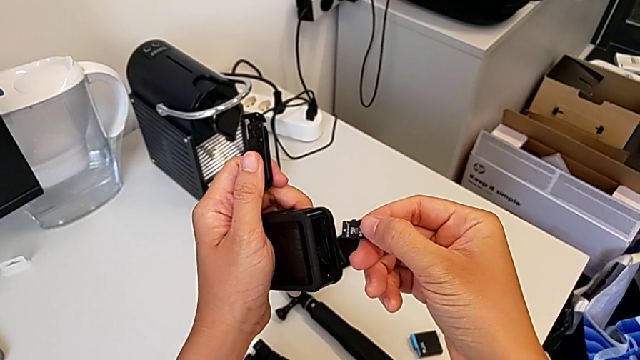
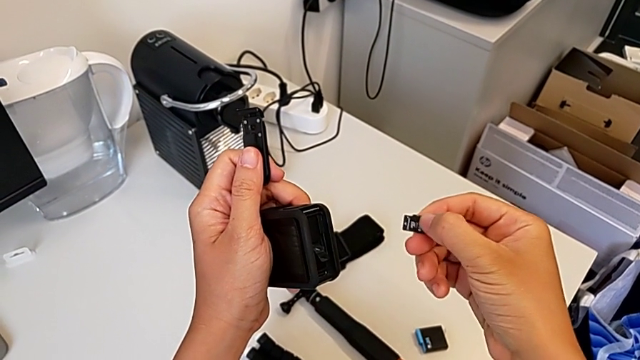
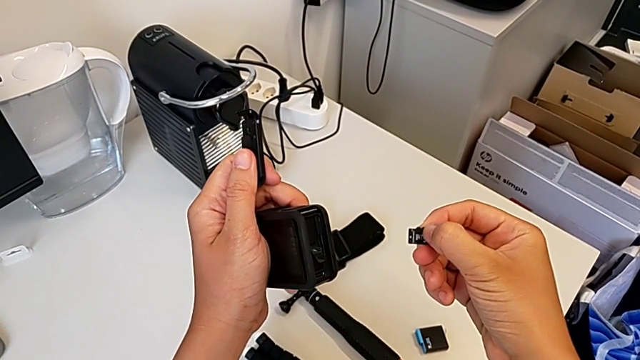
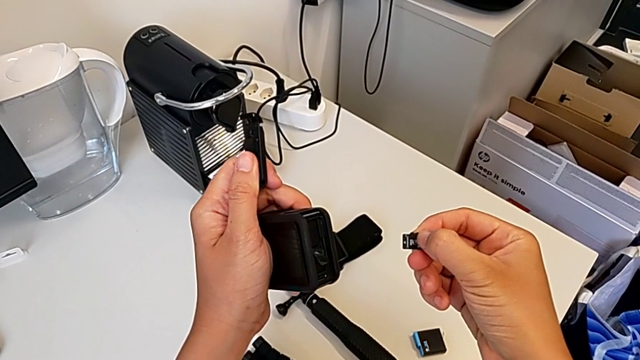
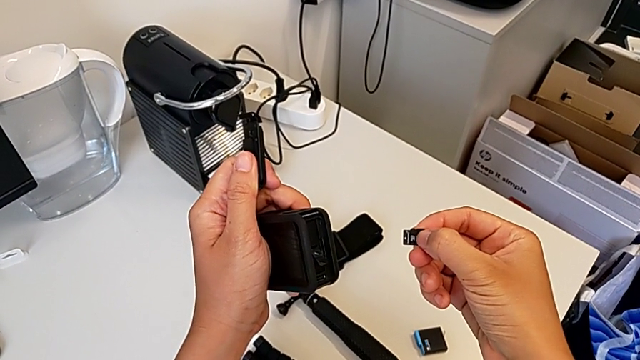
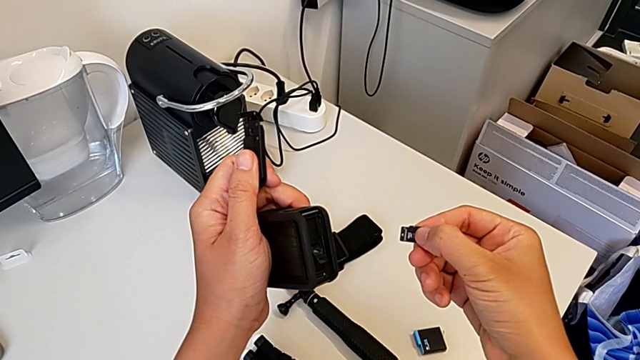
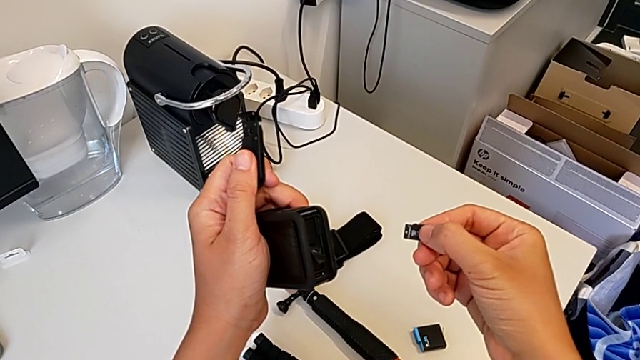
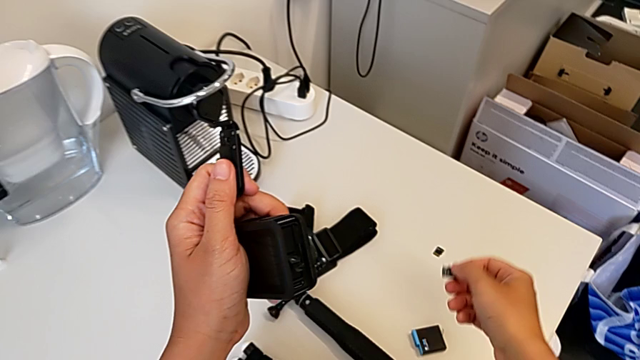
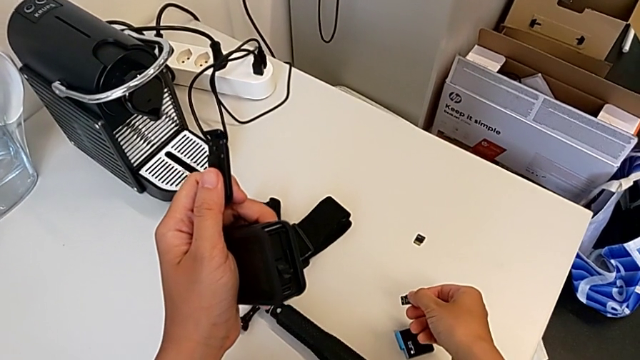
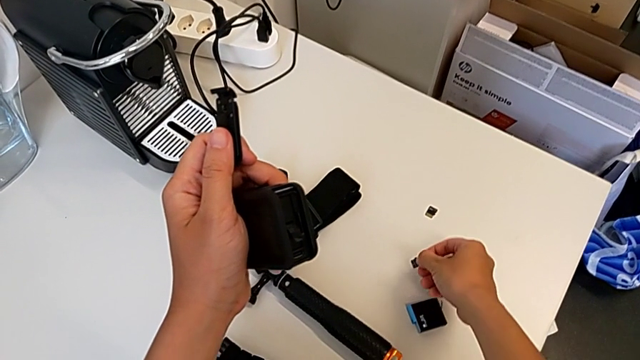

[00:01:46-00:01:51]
The camera wearer is removing the SD card. They hold the SD card and place it.

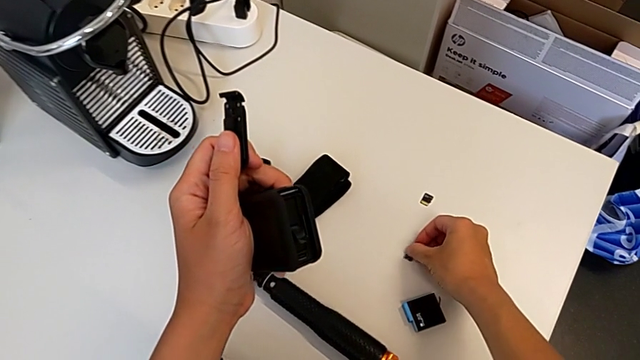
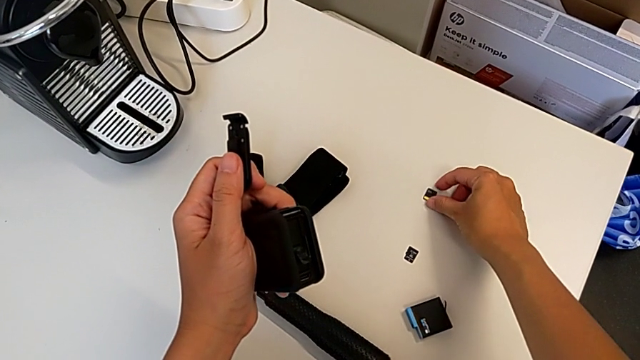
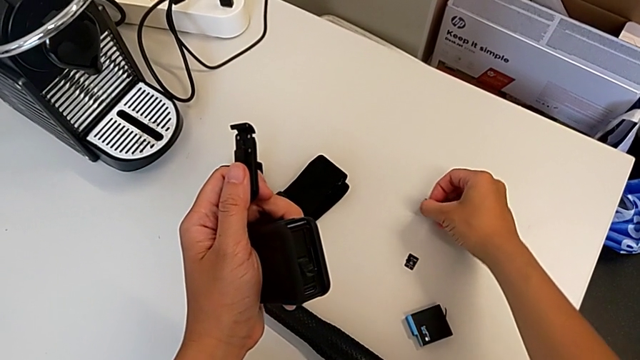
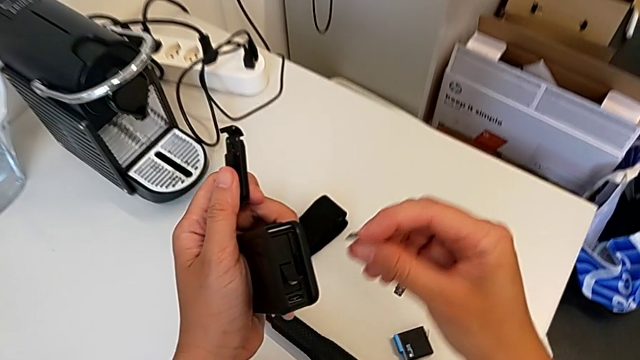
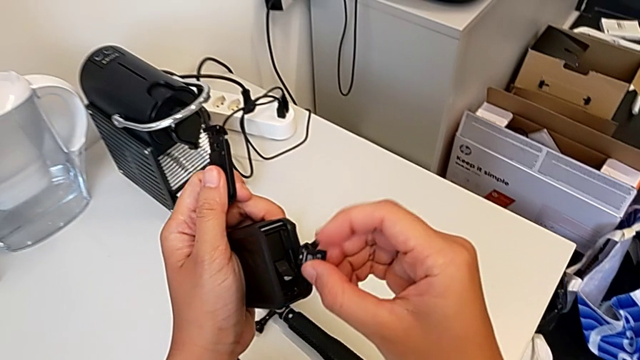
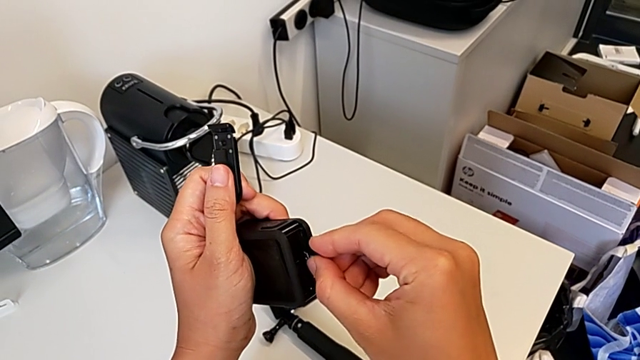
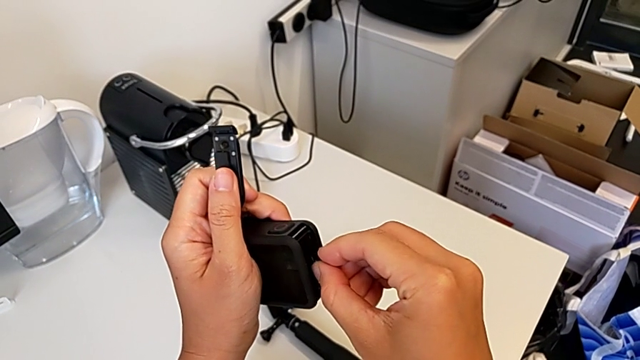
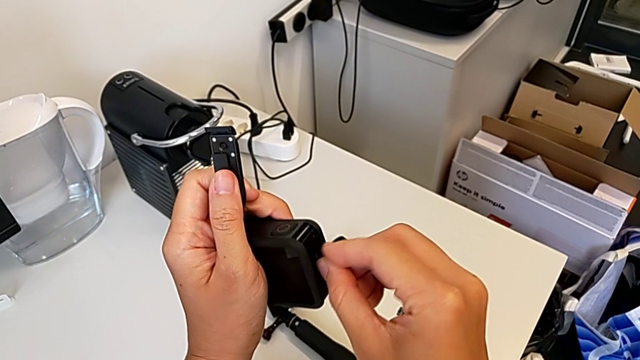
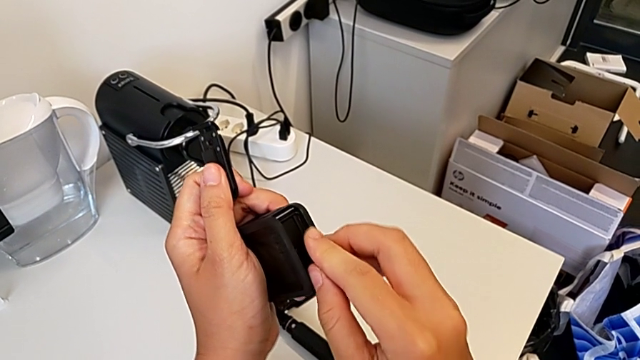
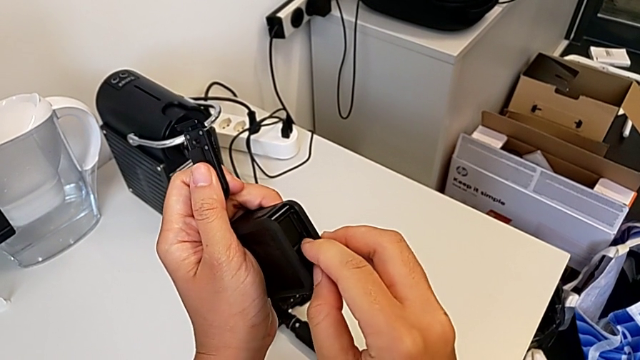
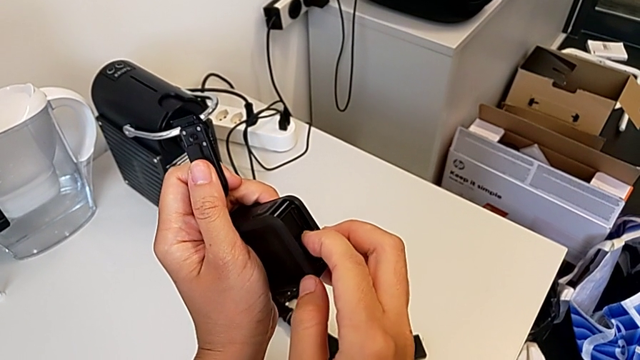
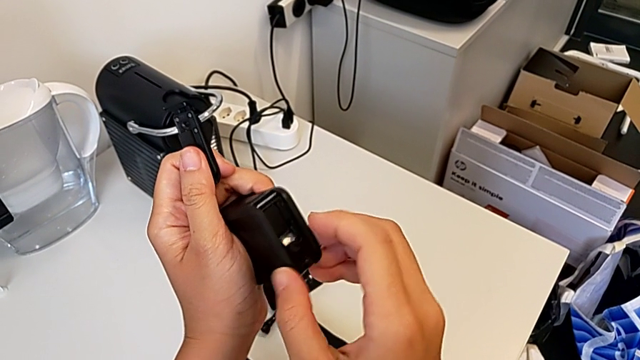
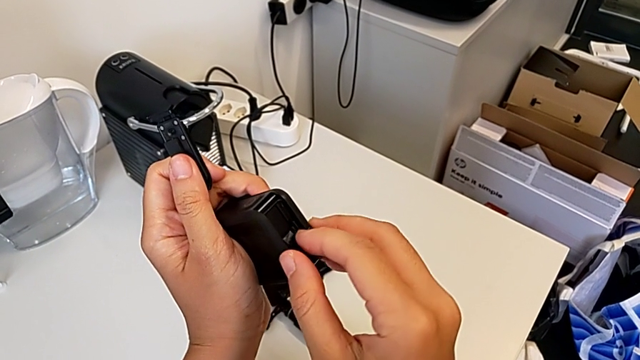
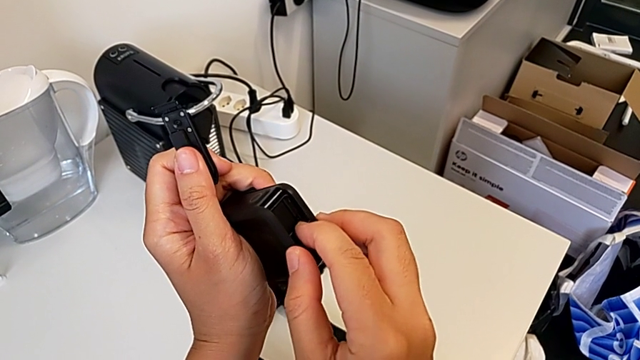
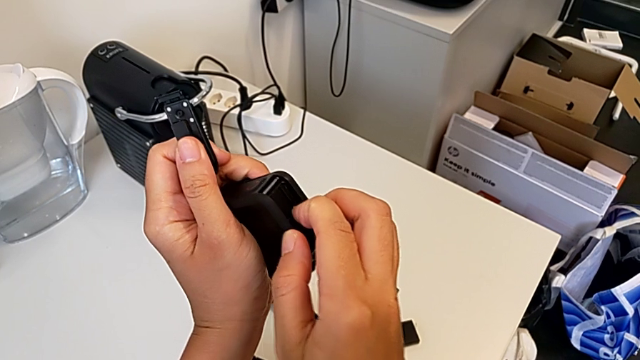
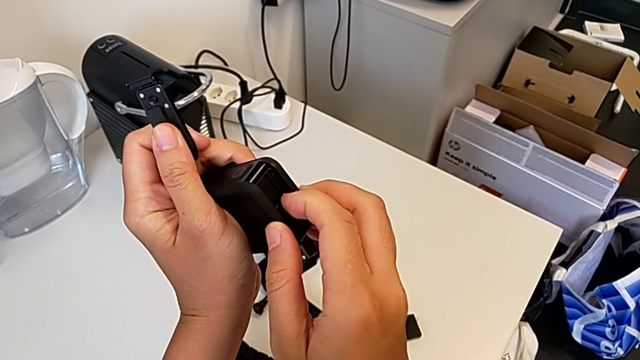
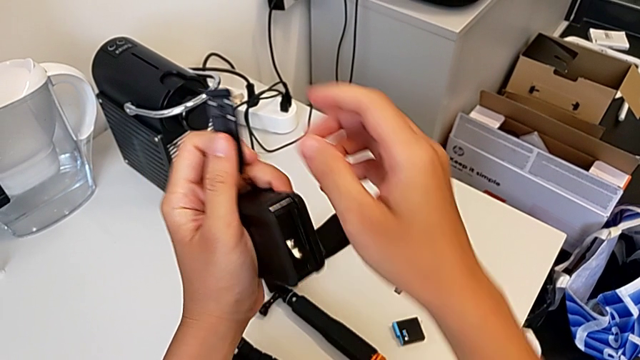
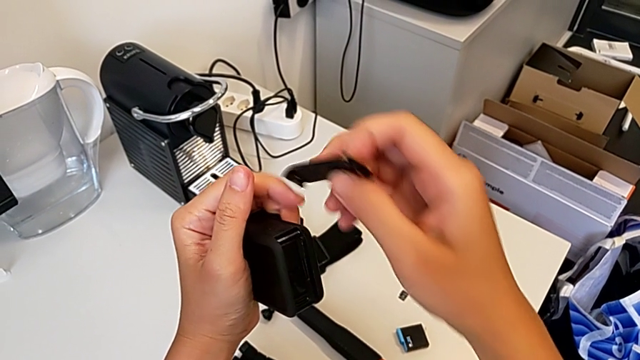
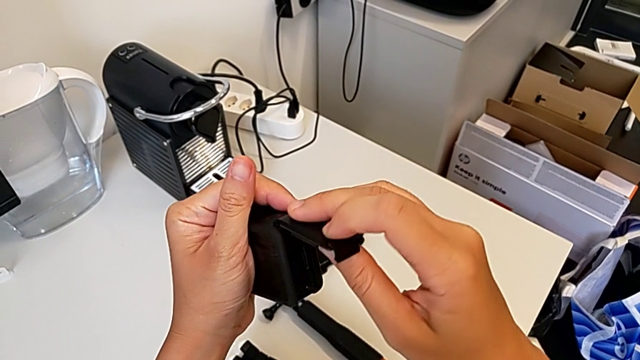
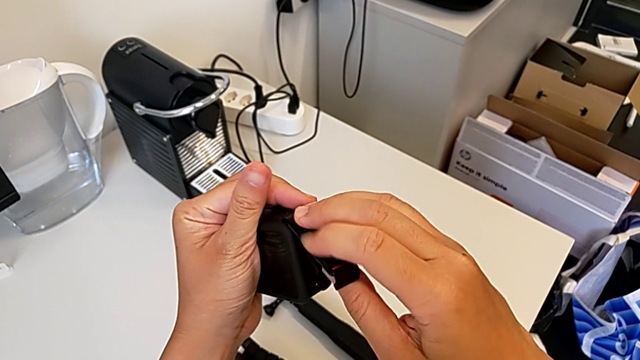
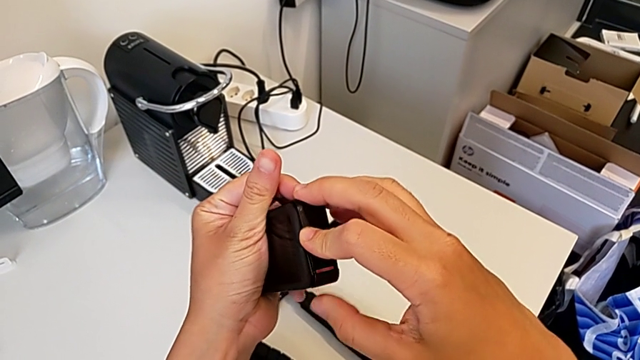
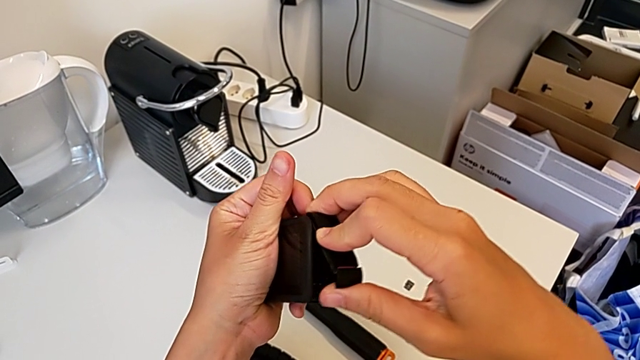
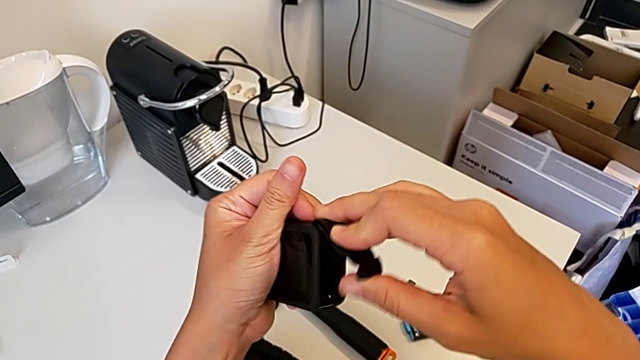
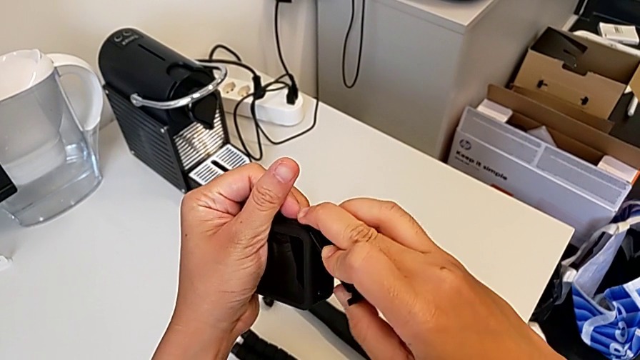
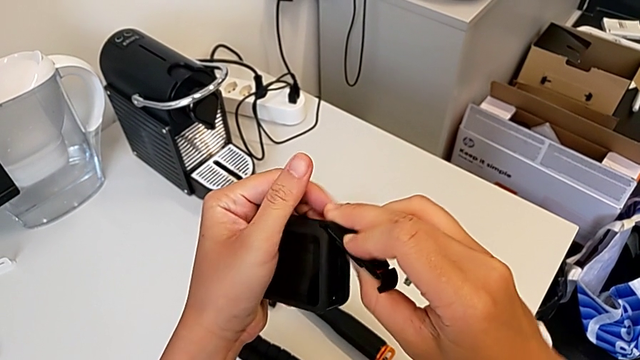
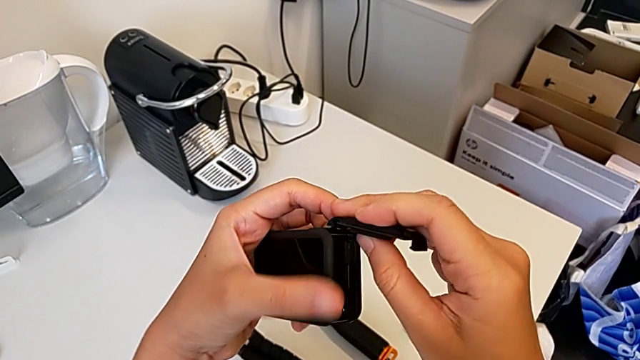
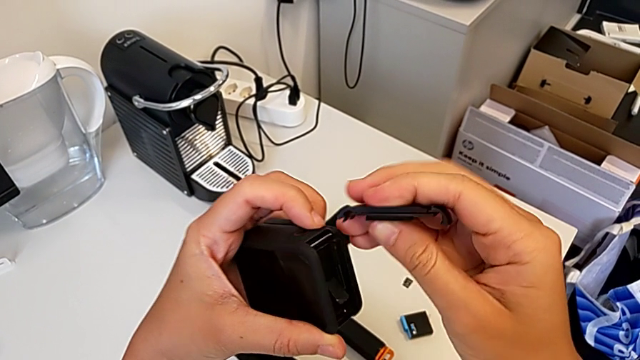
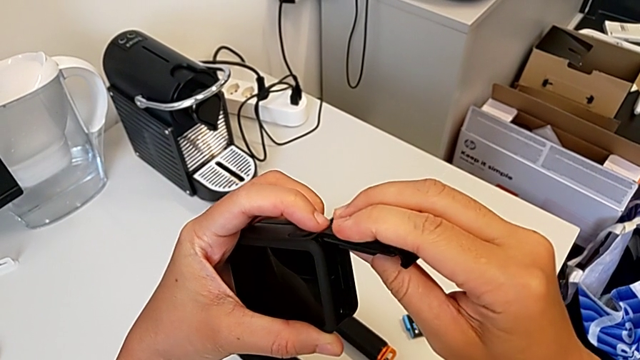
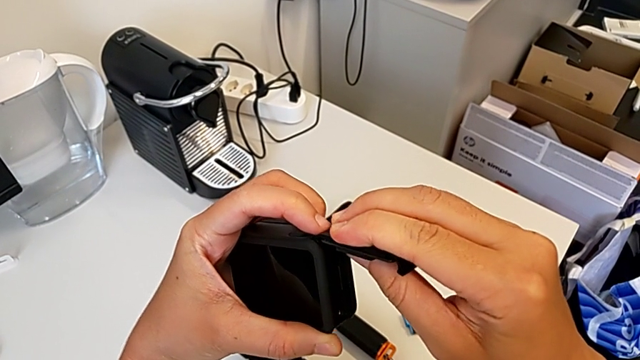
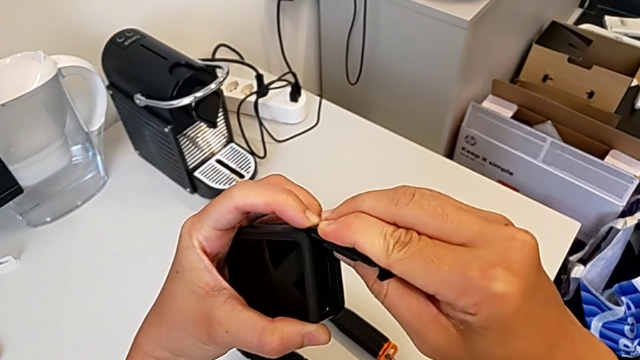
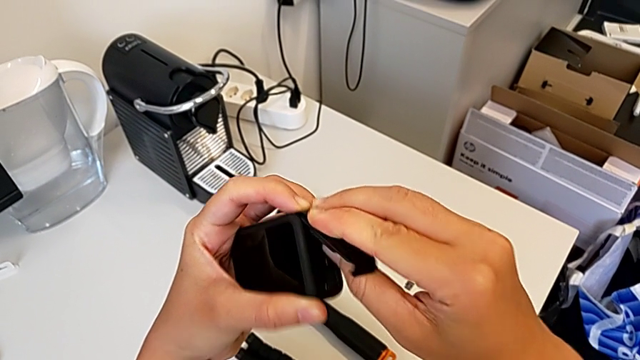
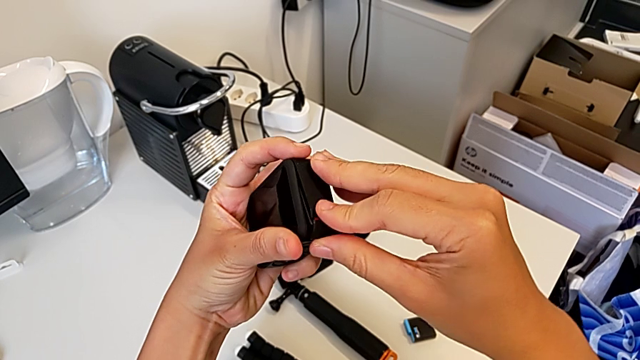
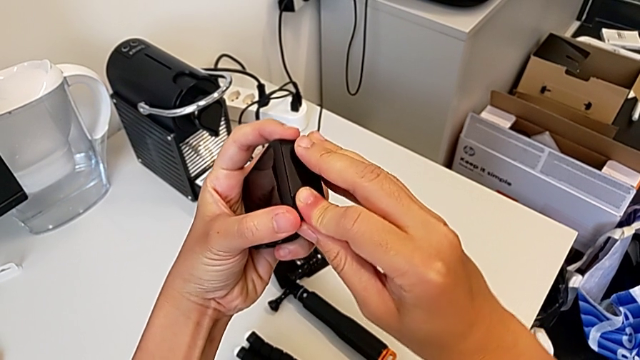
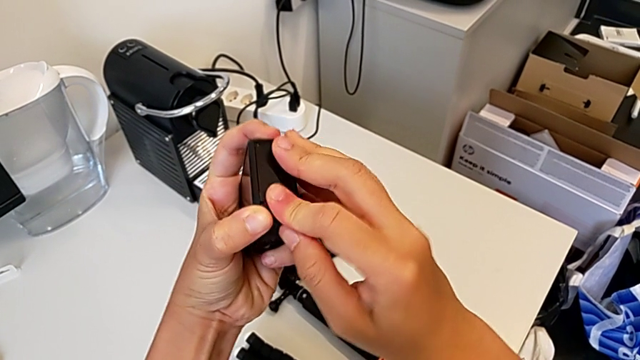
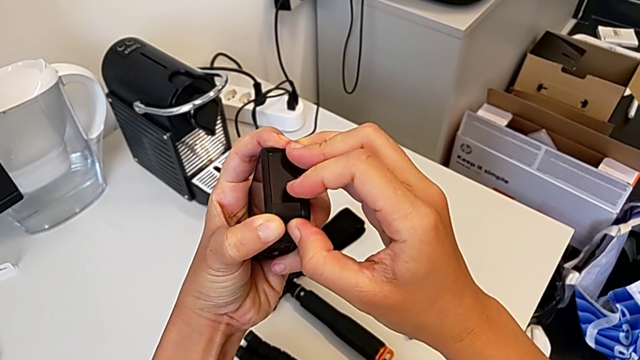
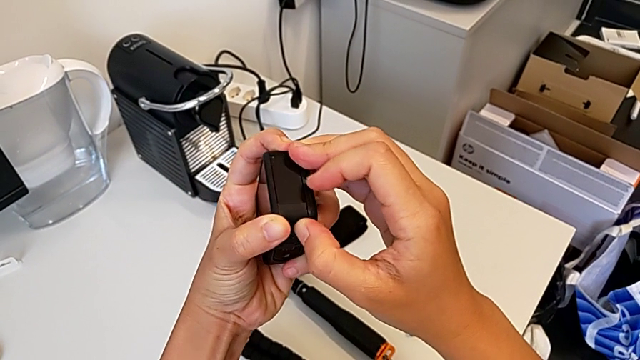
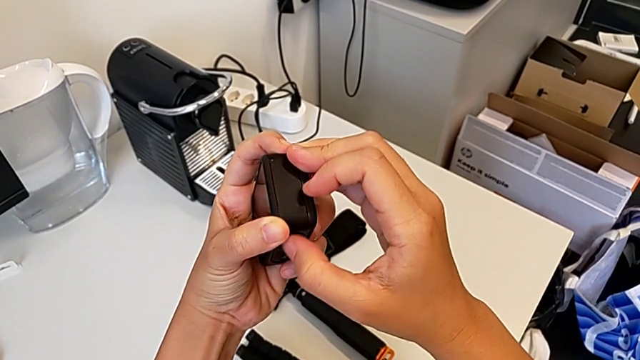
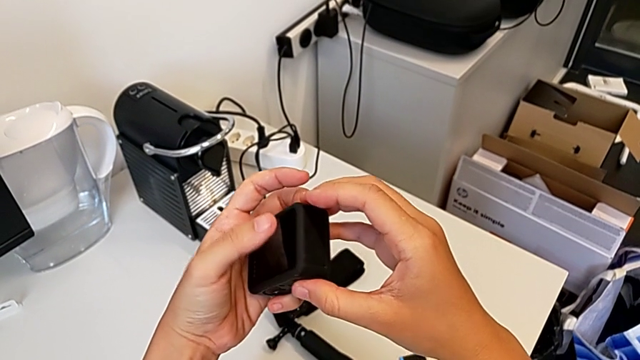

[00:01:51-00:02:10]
The camera wearer inserts a new SD card. They grab the new SD card, insert it, assemble the battery door and close the battery door.
